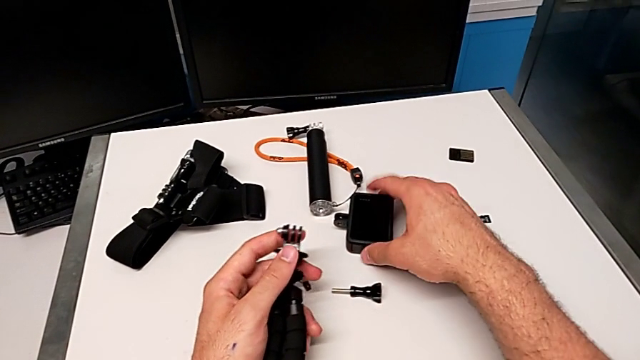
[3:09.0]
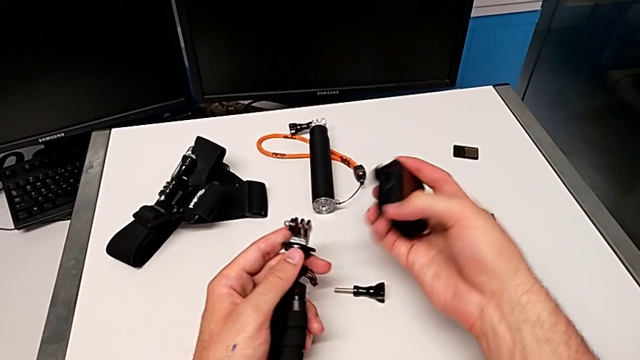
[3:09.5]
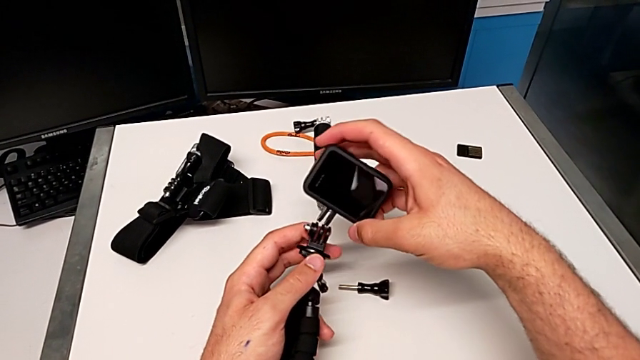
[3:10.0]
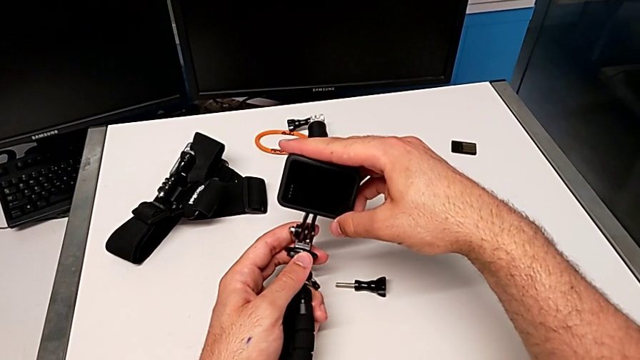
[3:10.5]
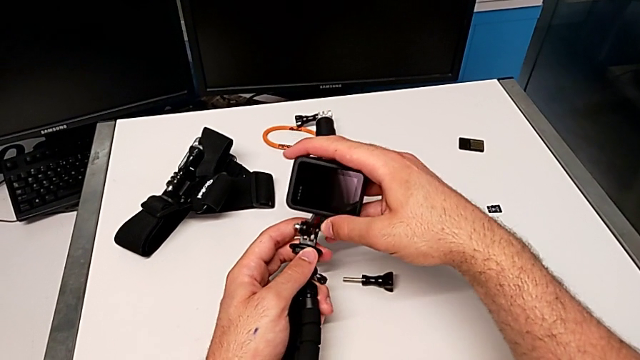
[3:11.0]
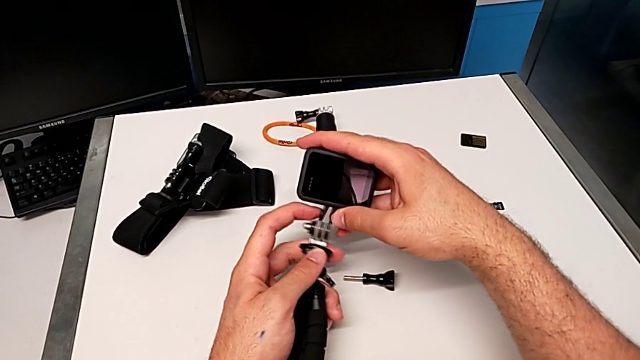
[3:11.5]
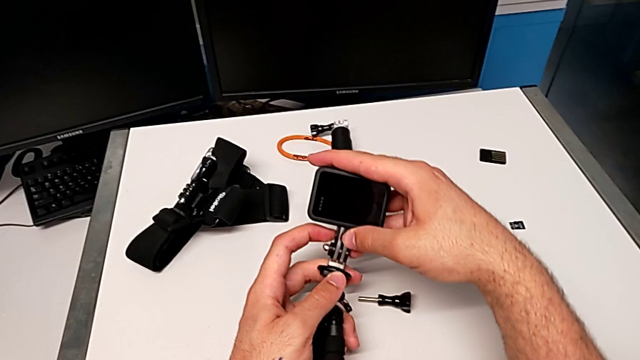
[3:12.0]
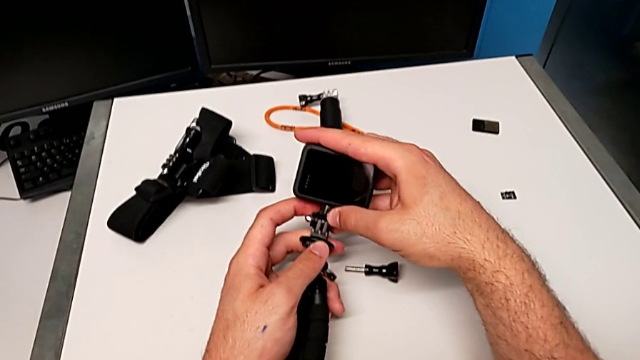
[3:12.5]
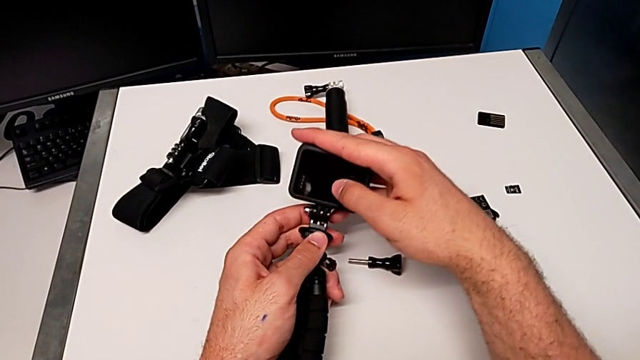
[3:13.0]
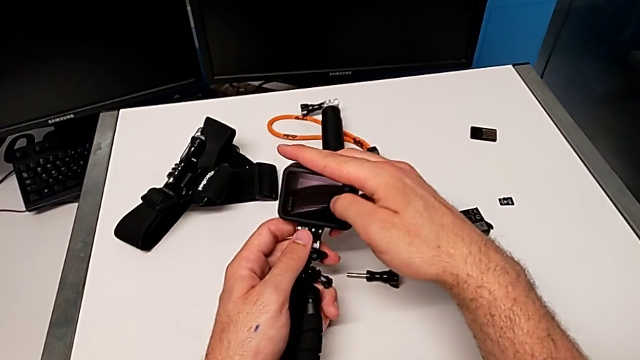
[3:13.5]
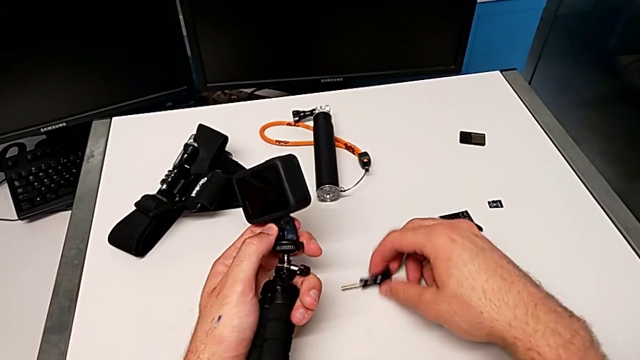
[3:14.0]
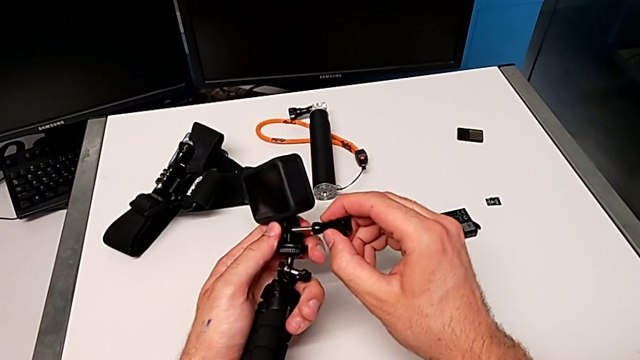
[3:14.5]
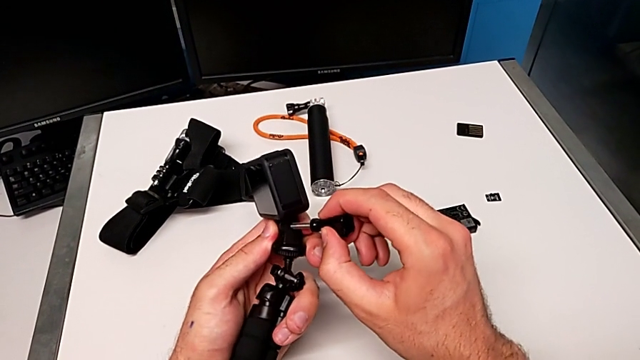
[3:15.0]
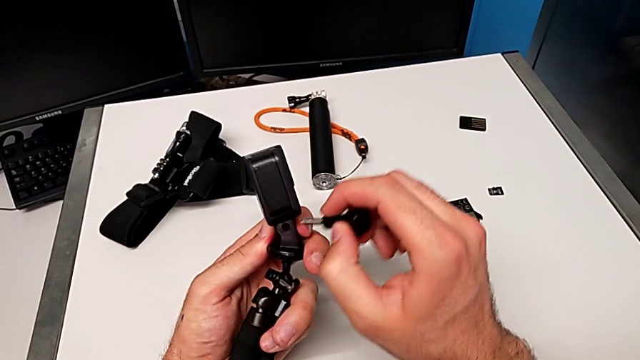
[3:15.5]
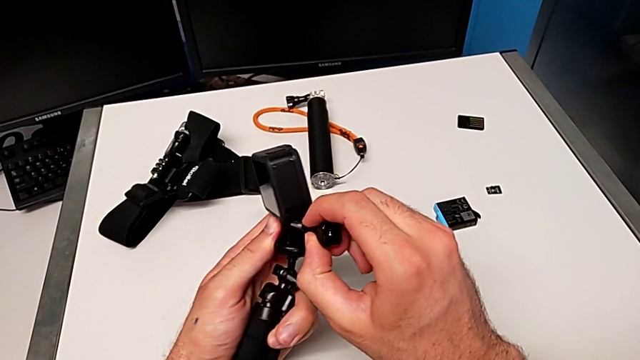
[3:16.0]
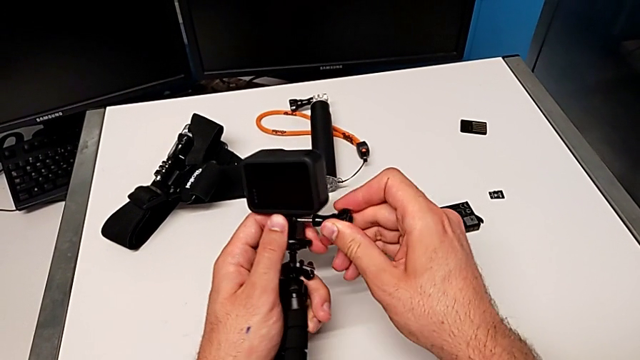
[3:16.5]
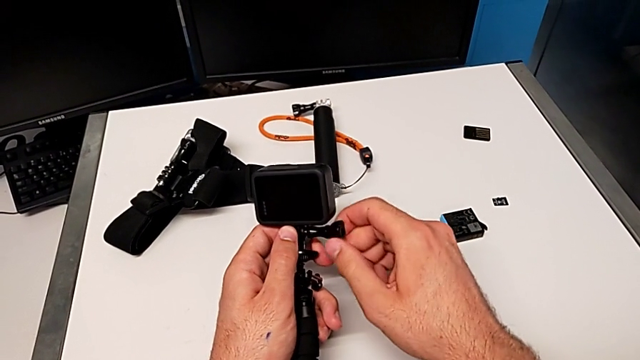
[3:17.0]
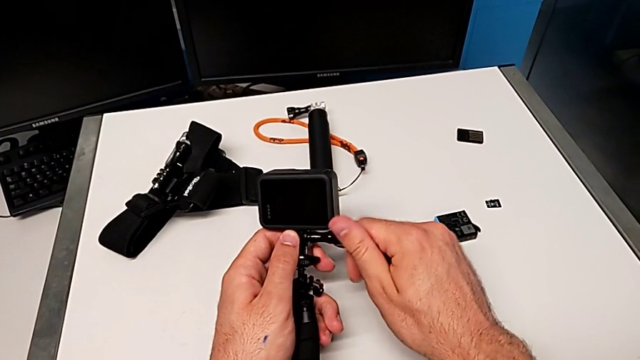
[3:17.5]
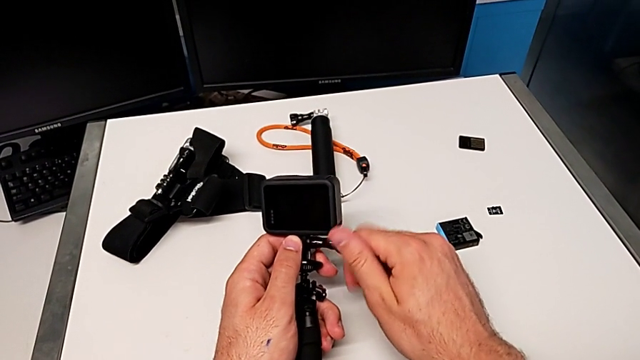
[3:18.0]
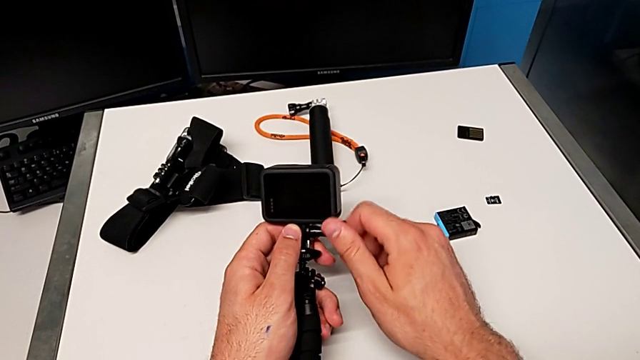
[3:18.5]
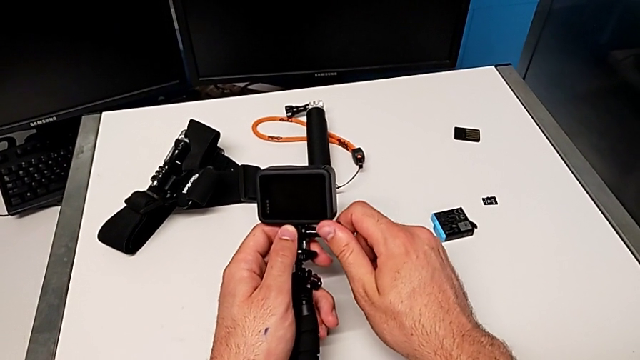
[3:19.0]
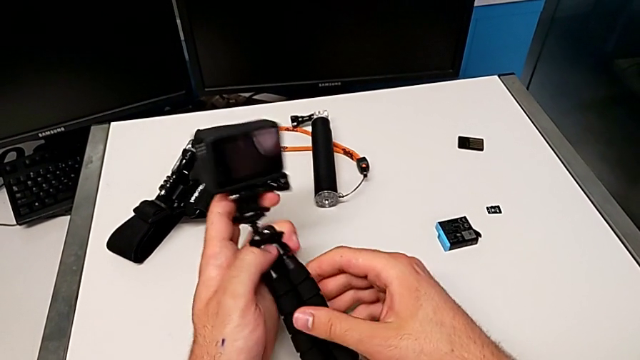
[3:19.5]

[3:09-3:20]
The camera wearer is exchanging the strap with the tripod. They grab the GoPro, lift it, assemble it, grab the screw, lift it, insert it and screw it.

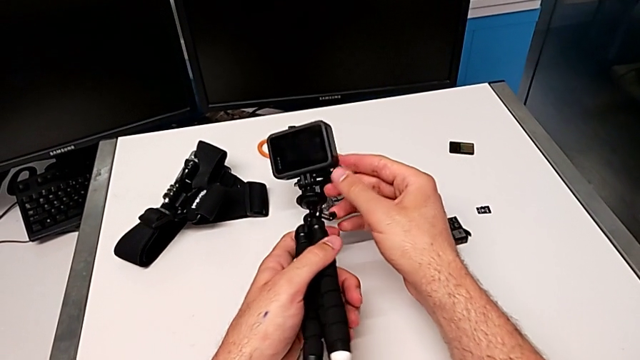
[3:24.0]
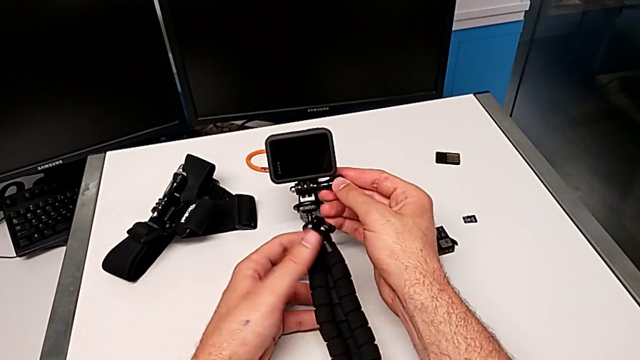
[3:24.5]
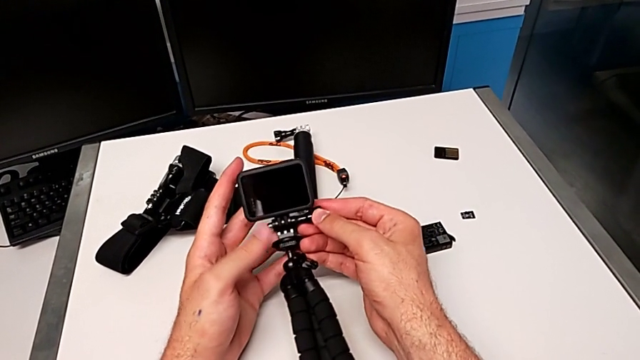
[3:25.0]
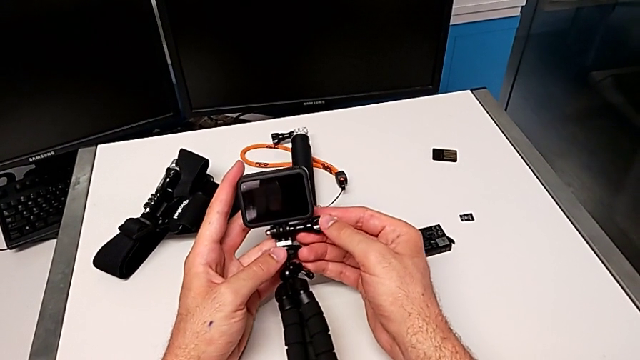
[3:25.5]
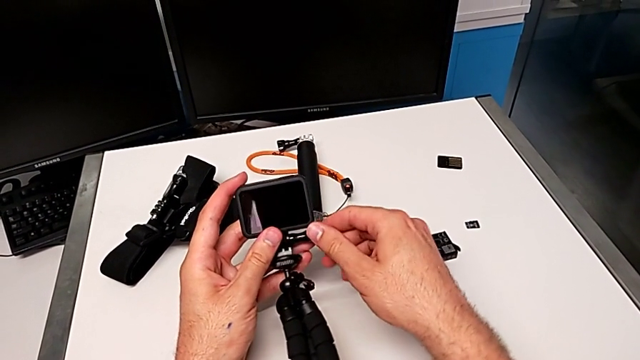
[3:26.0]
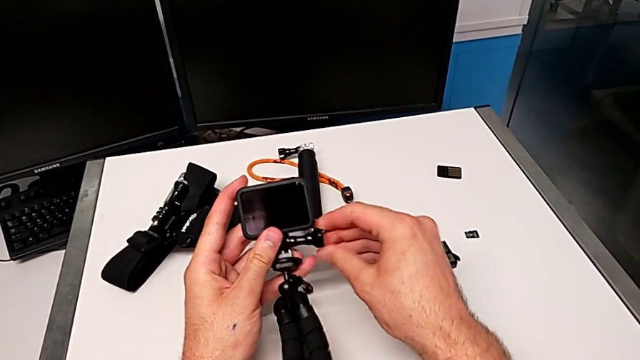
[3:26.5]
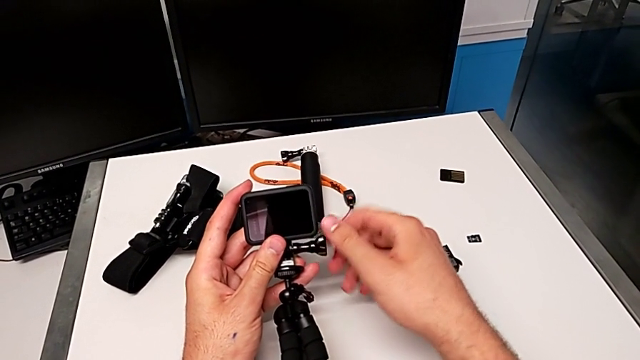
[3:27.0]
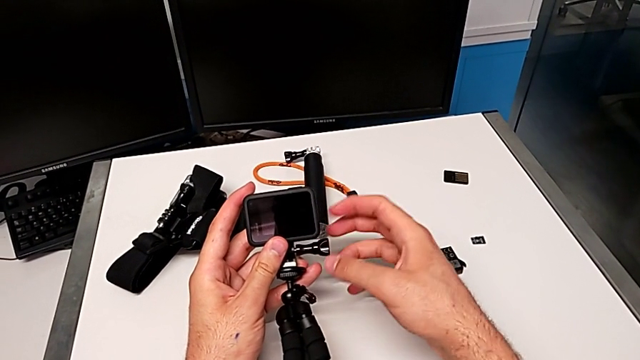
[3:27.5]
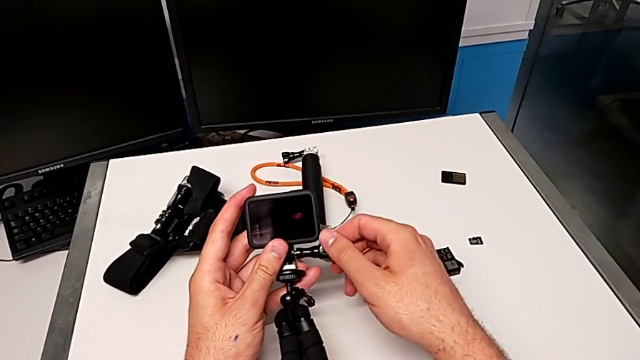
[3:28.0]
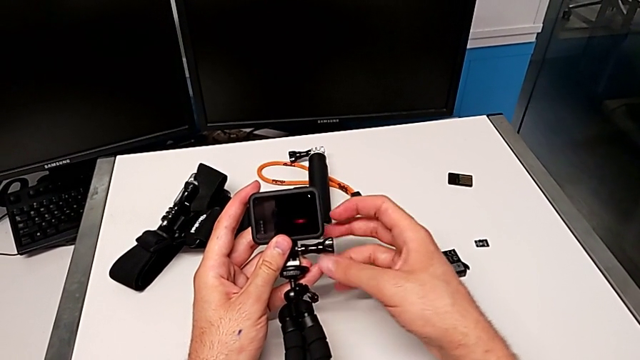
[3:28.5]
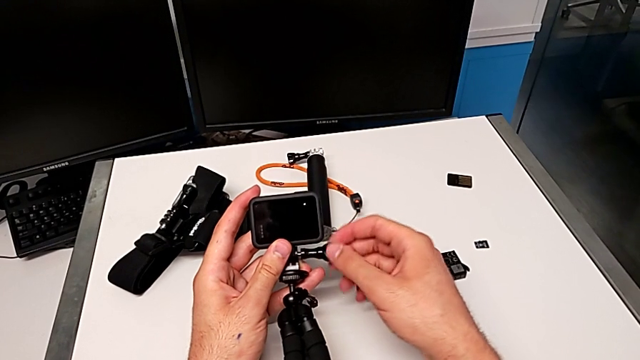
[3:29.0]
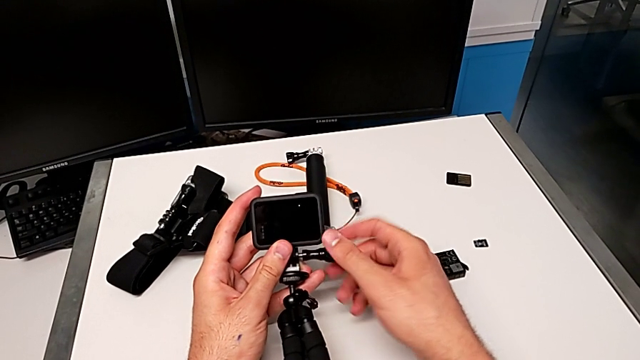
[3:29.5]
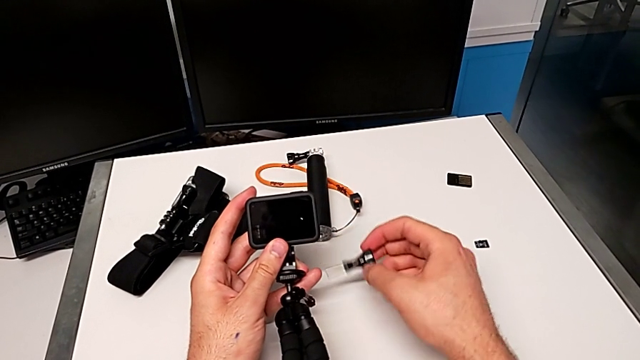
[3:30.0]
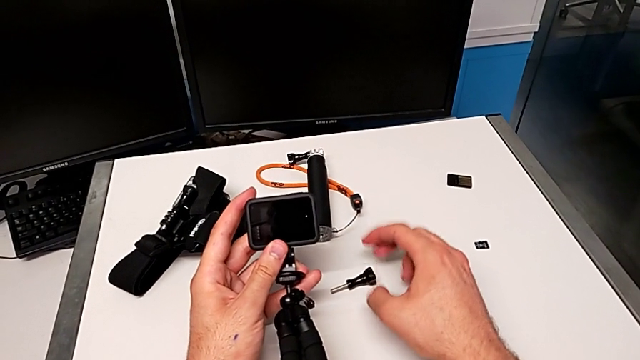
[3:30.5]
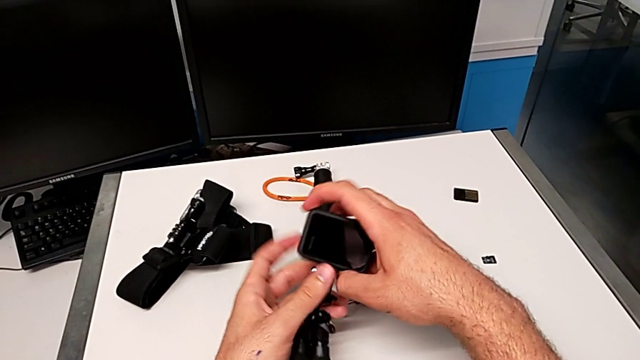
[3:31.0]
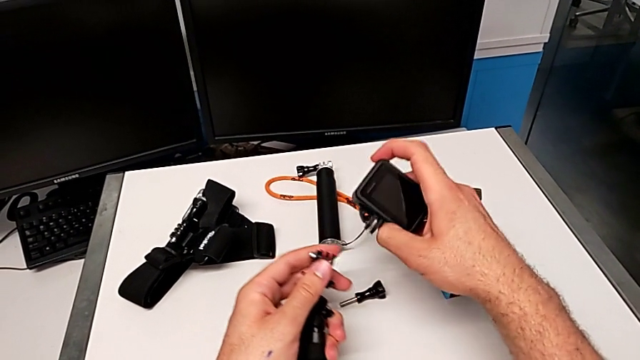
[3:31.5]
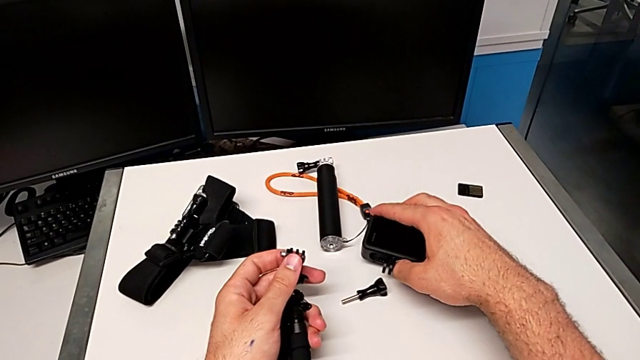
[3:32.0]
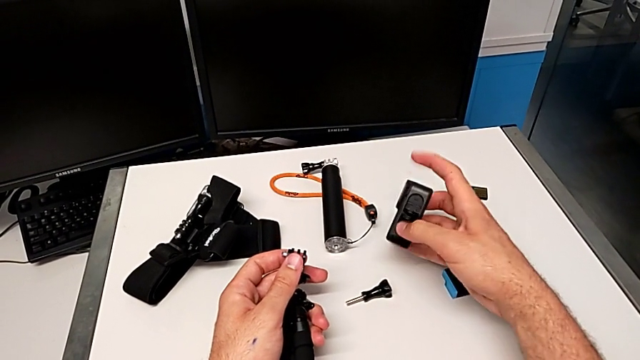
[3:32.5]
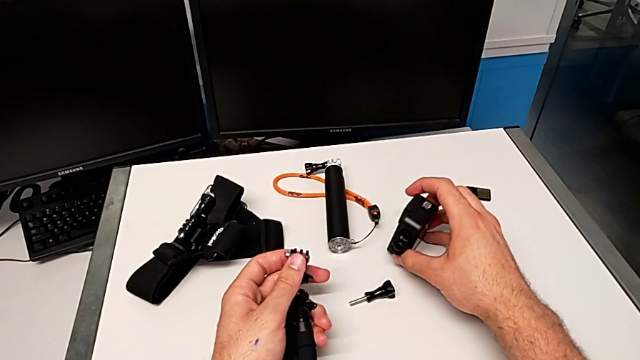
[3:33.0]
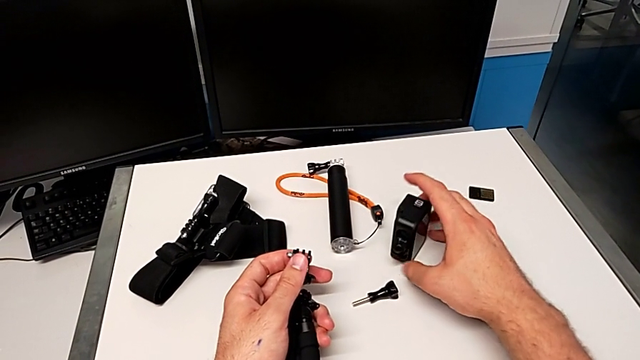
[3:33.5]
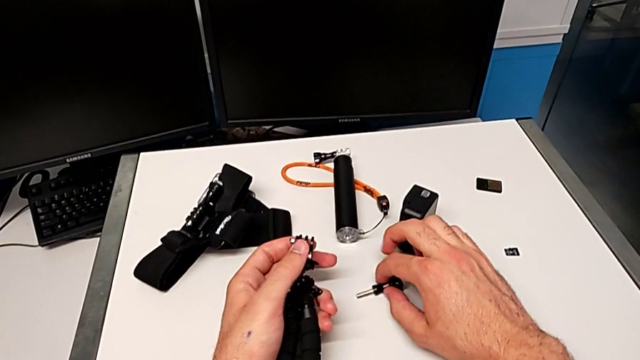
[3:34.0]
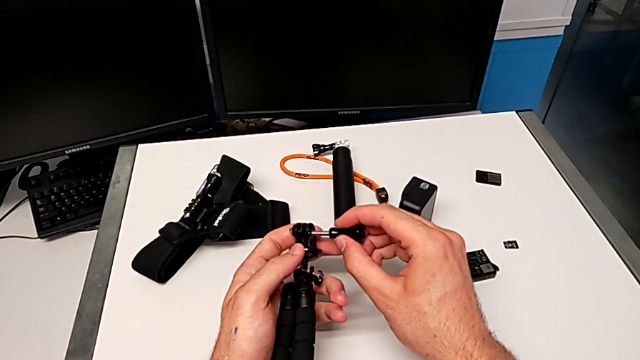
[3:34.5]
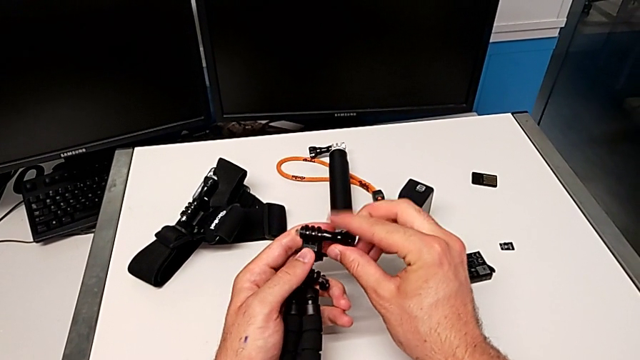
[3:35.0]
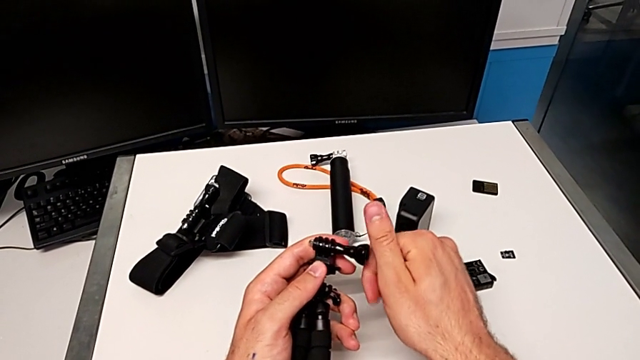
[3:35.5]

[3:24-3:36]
The camera wearer is exchanging the tripod with the handheld grip. They grab the screw, unscrew it, withdraw it, drop it, withdraw the tripod, drop the GoPro, rotate it, grab the screw, lift it and screw it.
